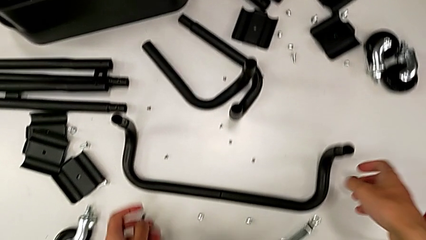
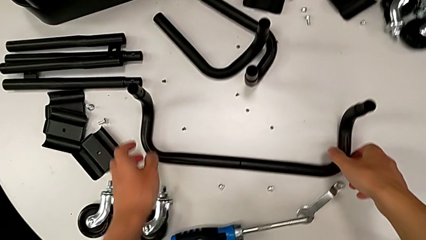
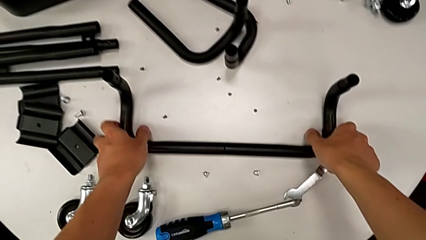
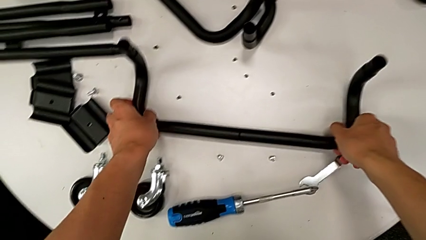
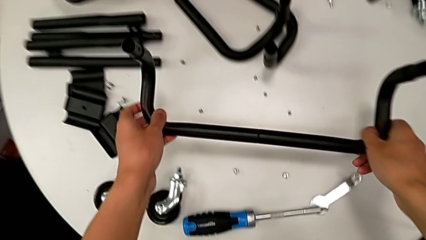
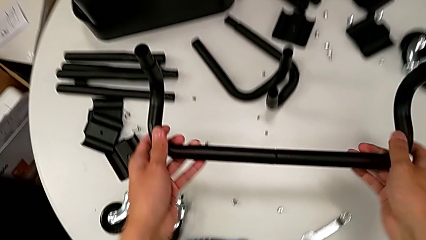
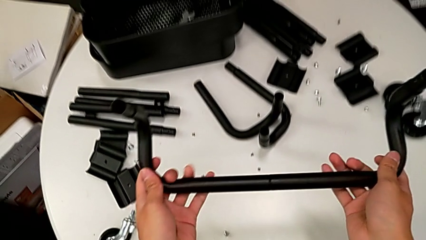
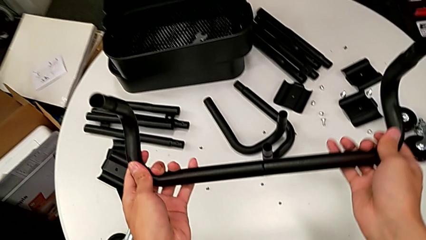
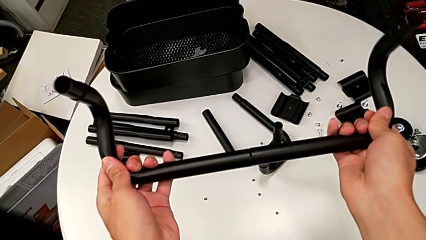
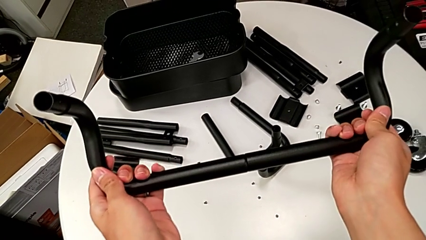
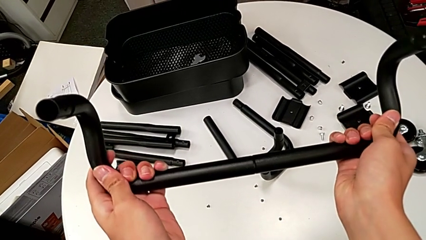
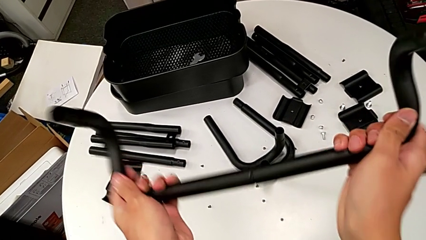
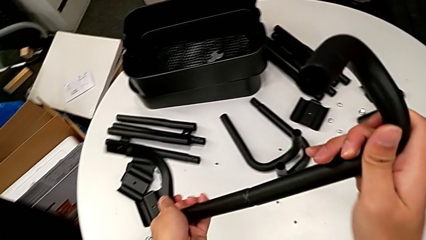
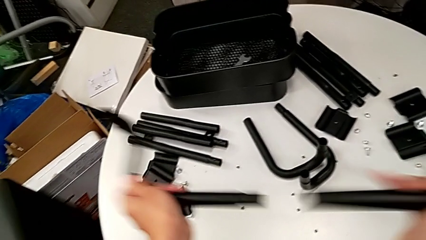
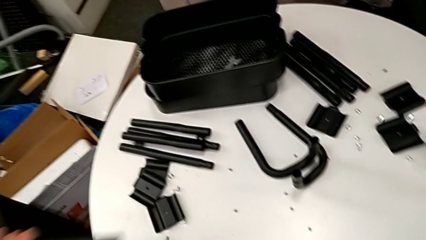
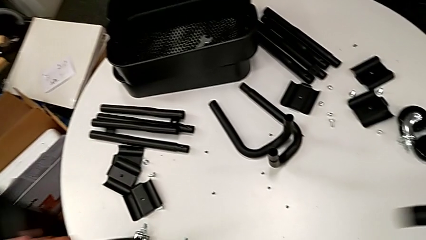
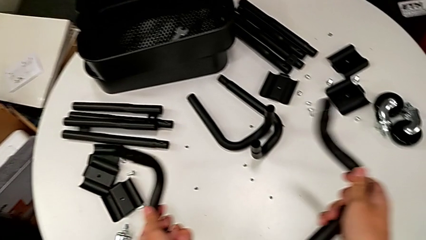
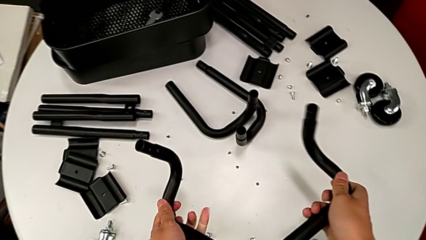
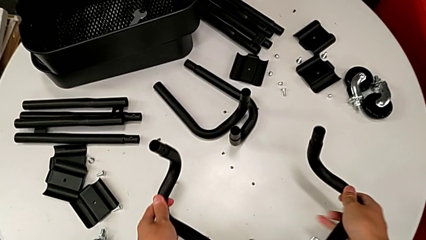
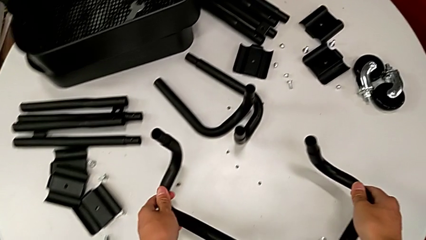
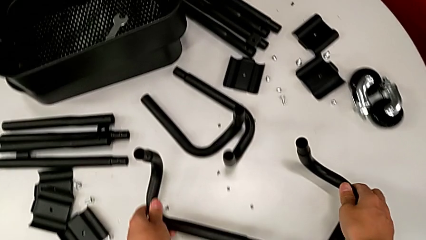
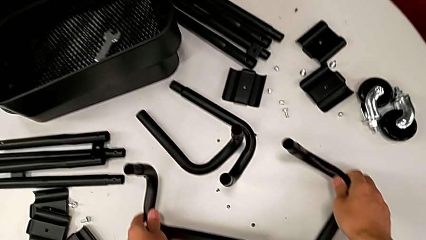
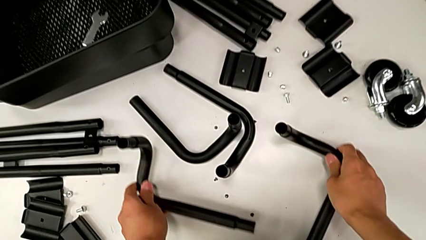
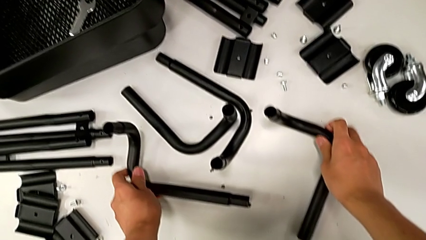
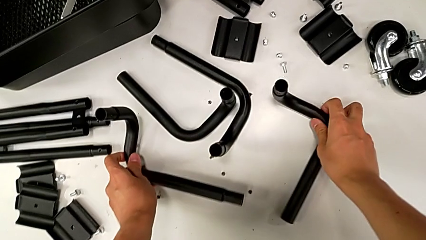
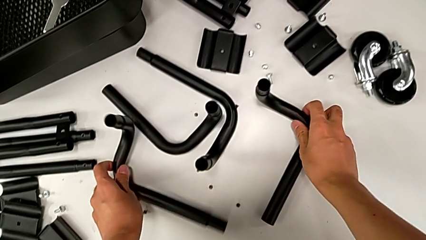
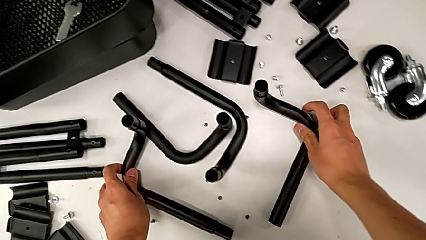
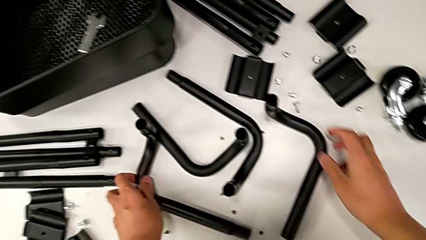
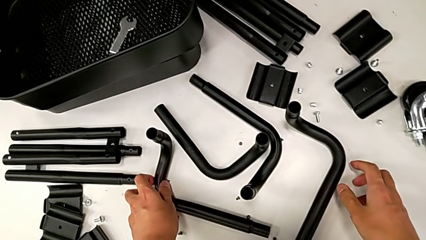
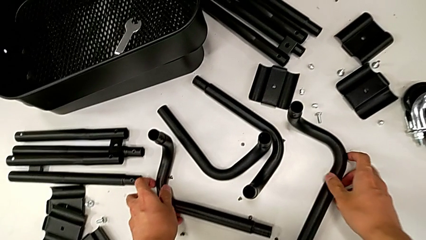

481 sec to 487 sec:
The camera wearer is disassembling the side and base frames of the rolling cart. They grab the half frame, disassemble it and place the leg.
